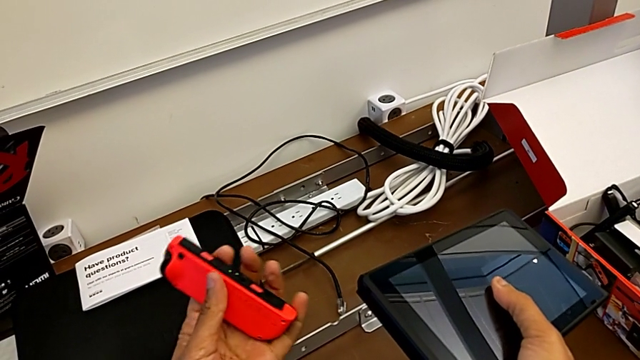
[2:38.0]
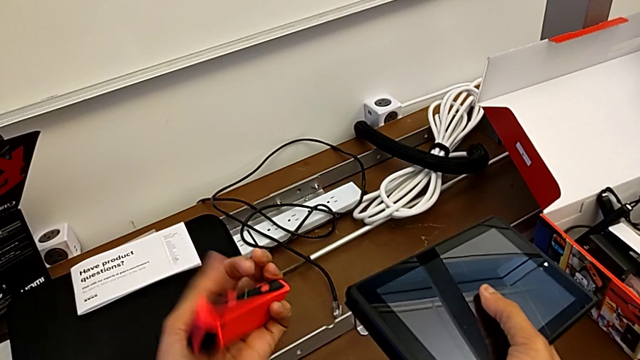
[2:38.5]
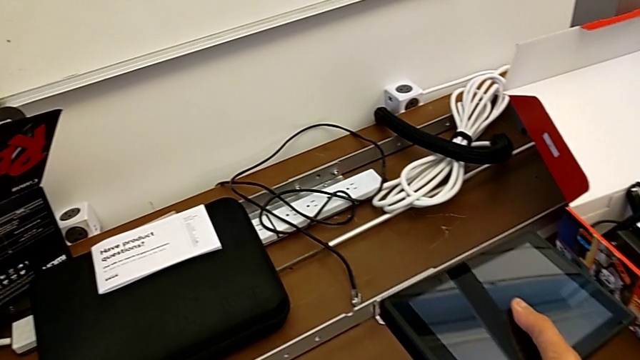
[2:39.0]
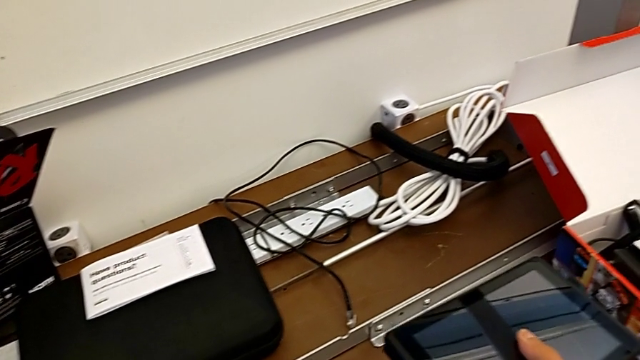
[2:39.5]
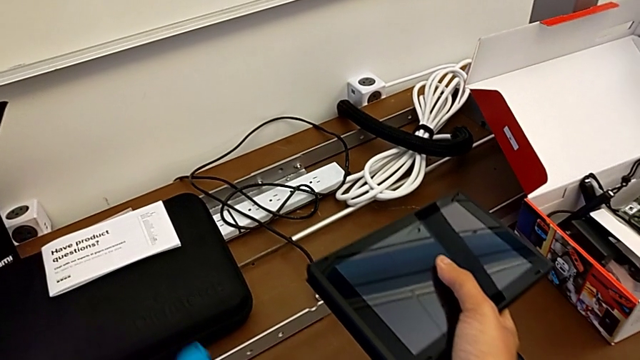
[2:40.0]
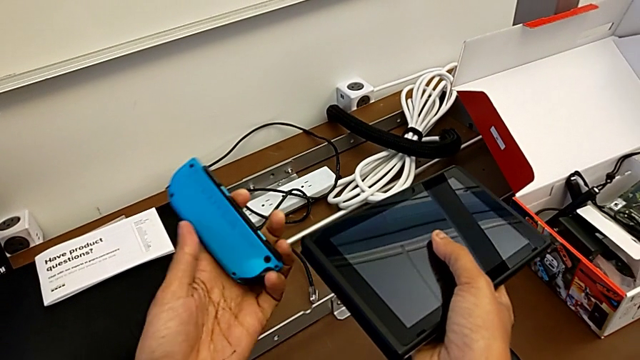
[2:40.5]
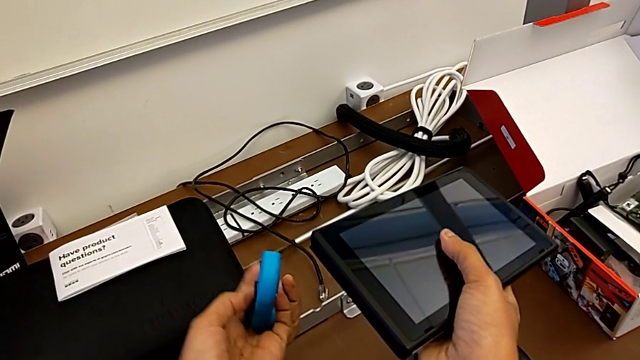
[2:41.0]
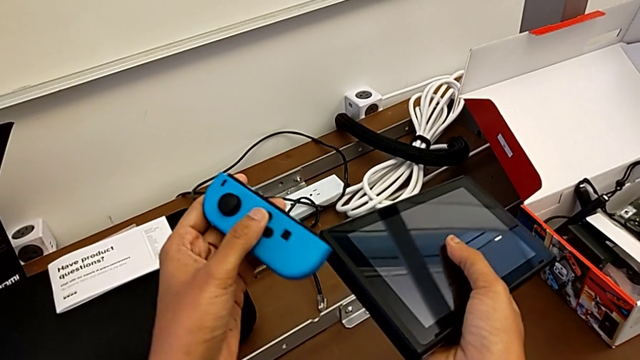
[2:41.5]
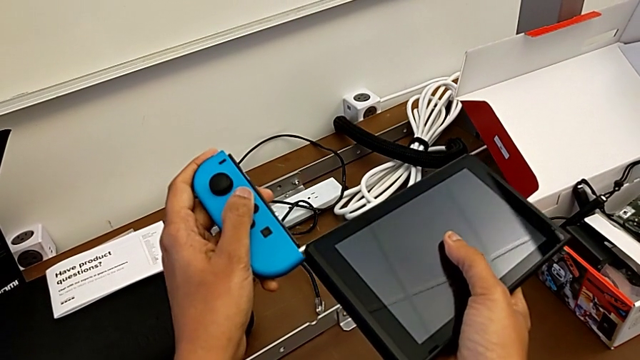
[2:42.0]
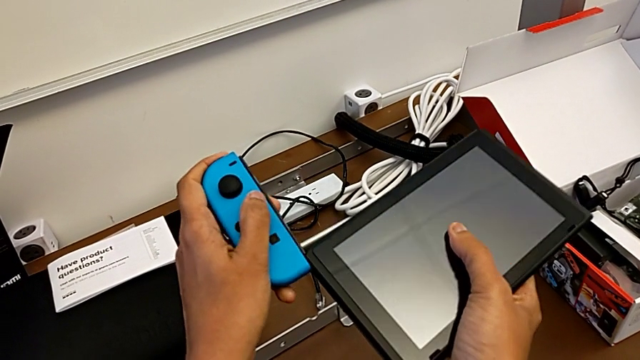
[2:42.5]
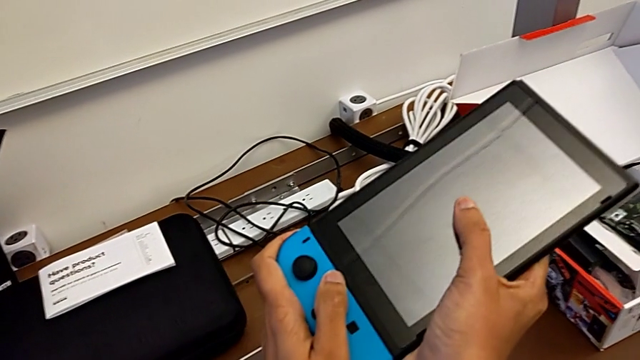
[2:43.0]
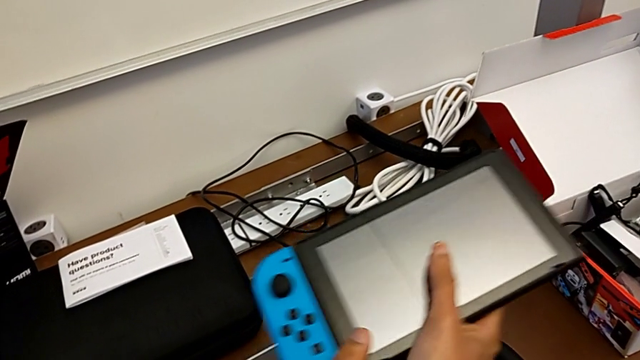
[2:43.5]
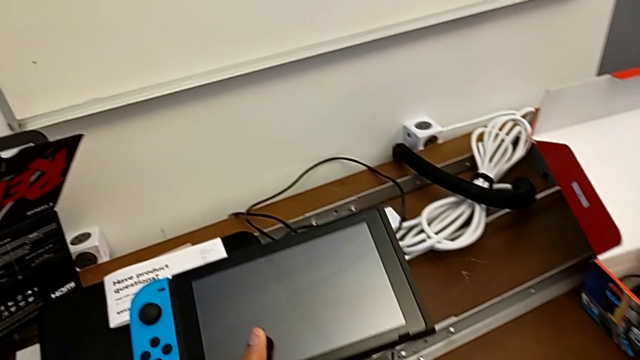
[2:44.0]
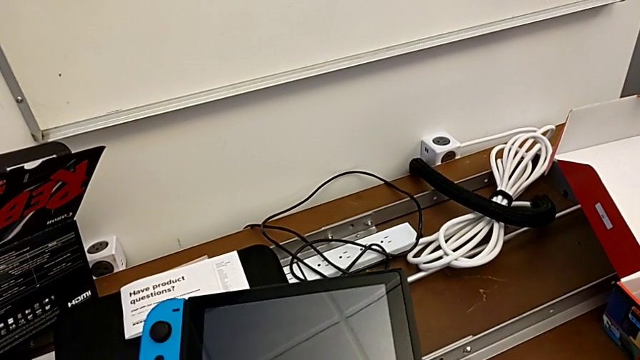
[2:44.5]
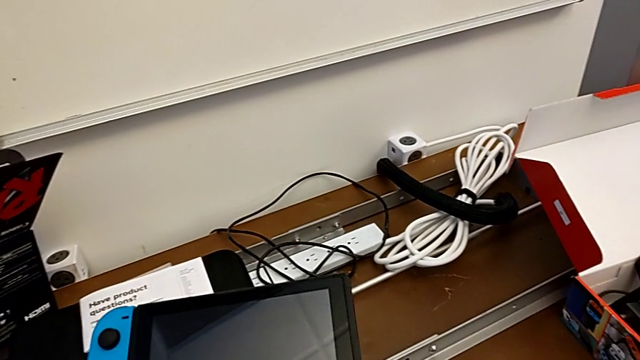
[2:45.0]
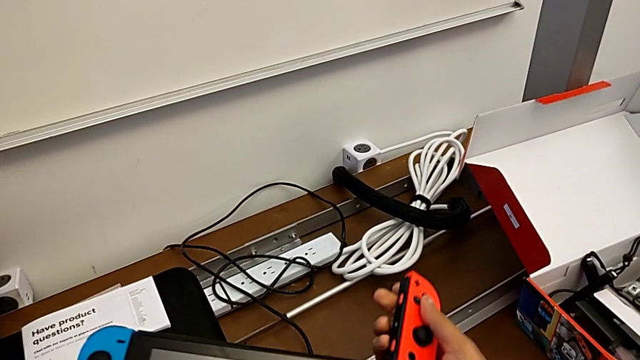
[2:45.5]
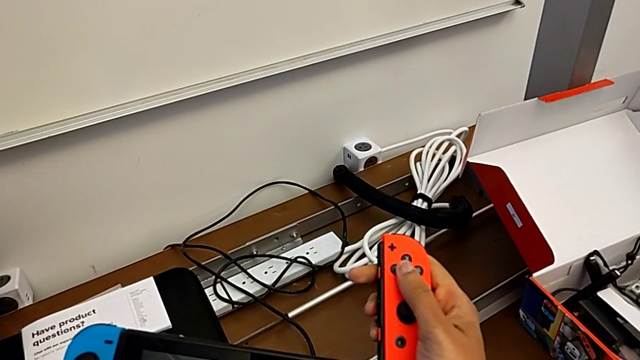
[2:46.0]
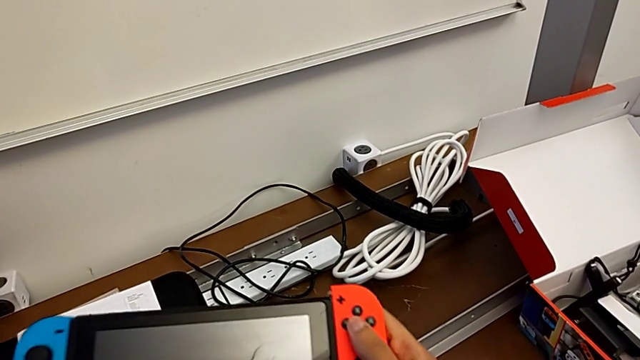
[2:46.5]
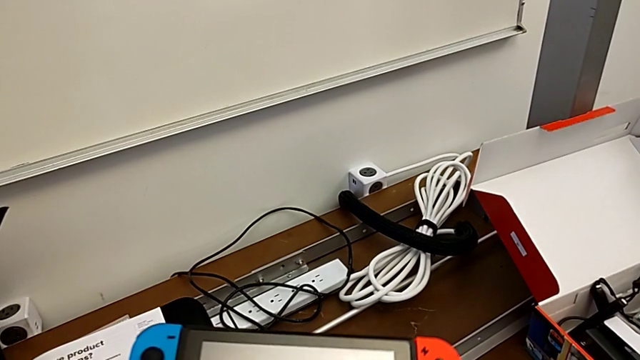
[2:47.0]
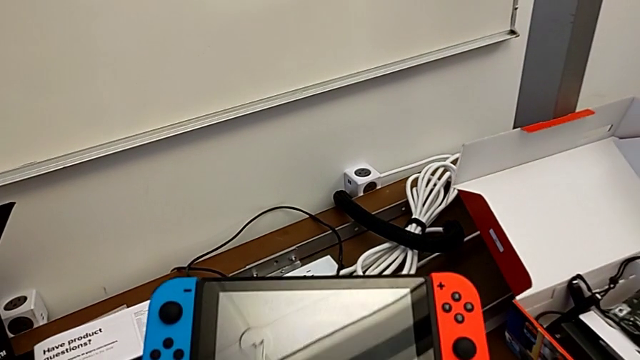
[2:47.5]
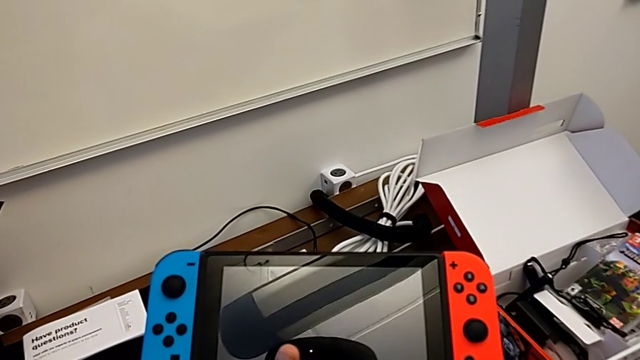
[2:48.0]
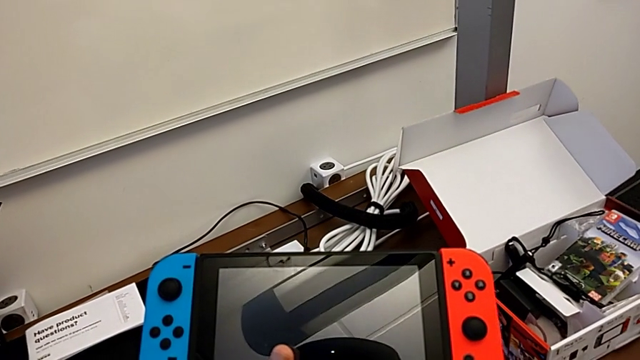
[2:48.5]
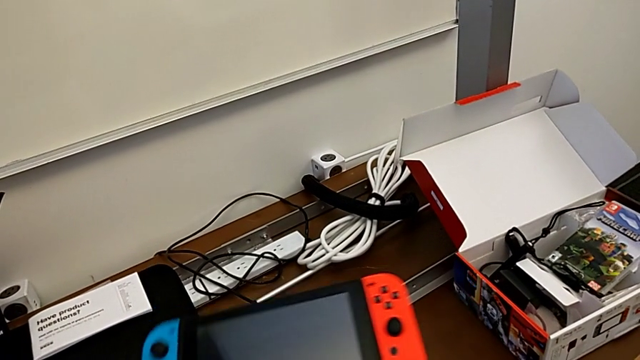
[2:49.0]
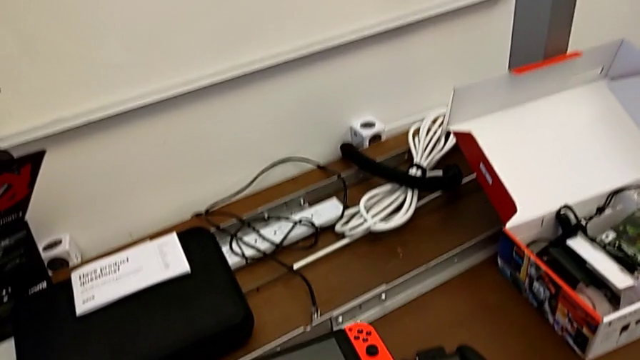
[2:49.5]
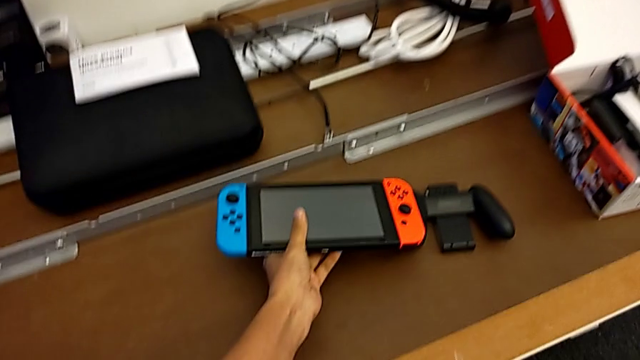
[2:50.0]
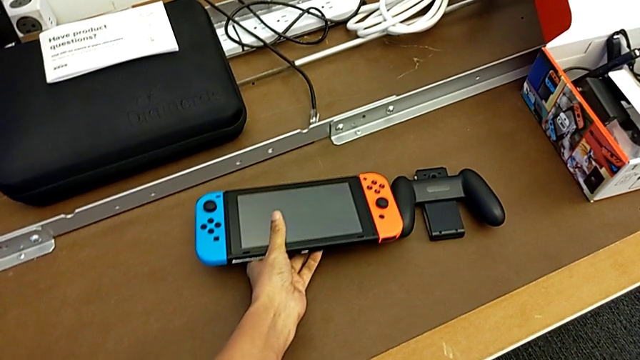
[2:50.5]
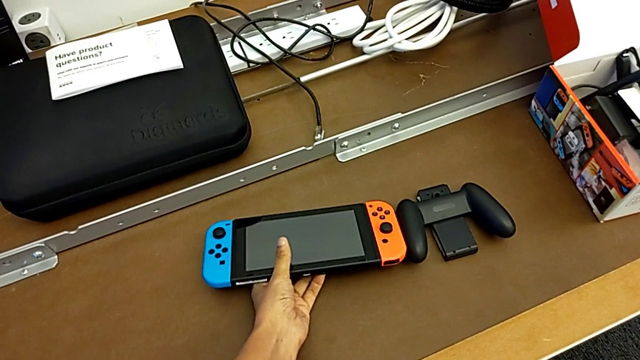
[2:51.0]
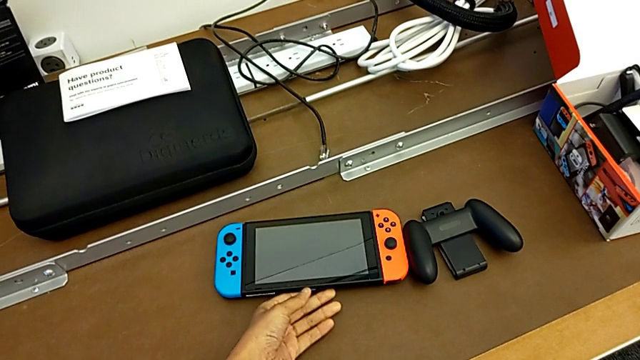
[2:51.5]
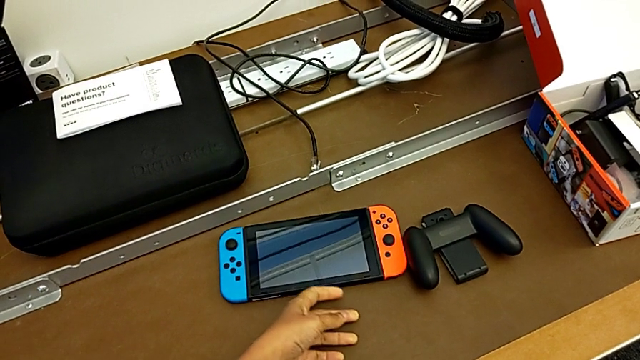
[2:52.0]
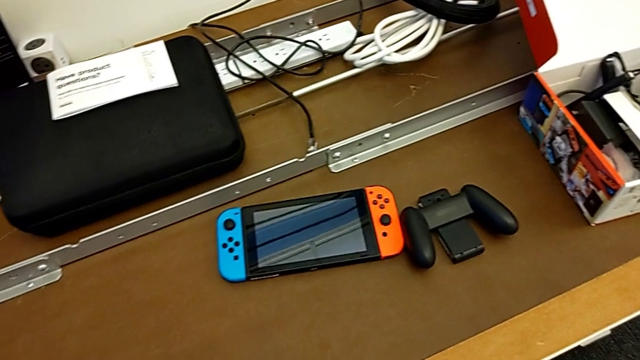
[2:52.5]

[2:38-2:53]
The camera wearer is installing the joy-con controllers back into the Nintendo Switch. They flip the blue Joy-Con controller, insert it, assemble it, insert the red Joy-Con controller, assemble it and place the Nintendo Switch.

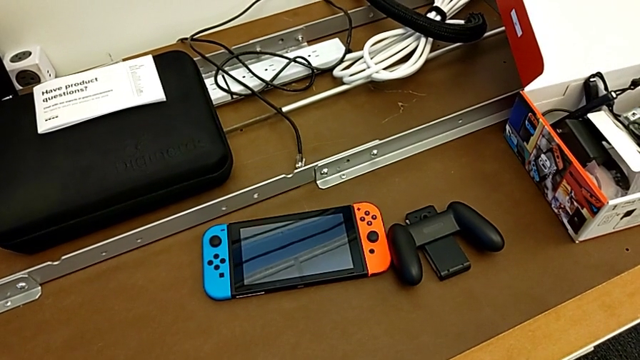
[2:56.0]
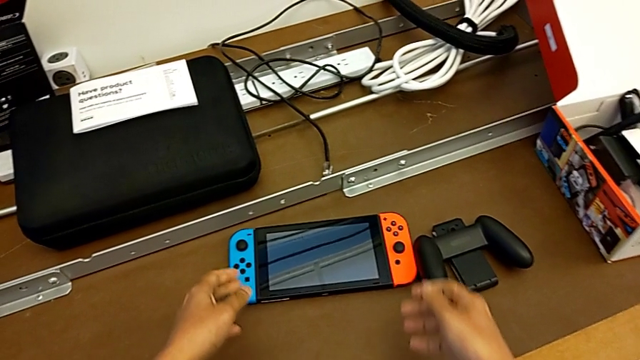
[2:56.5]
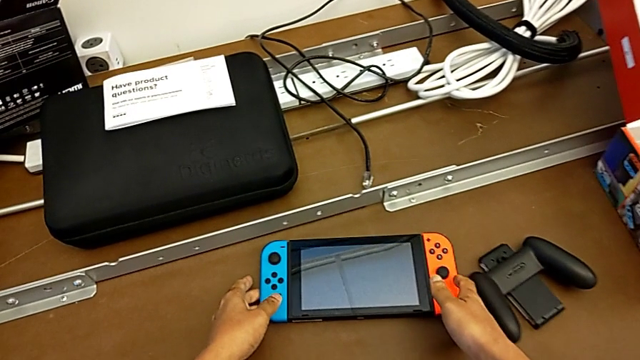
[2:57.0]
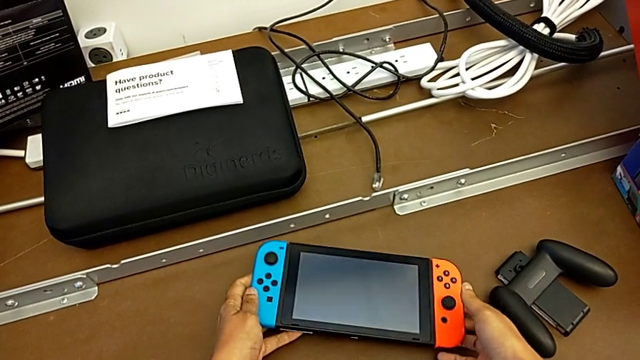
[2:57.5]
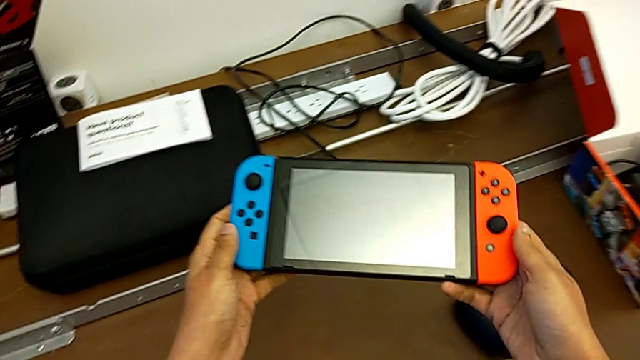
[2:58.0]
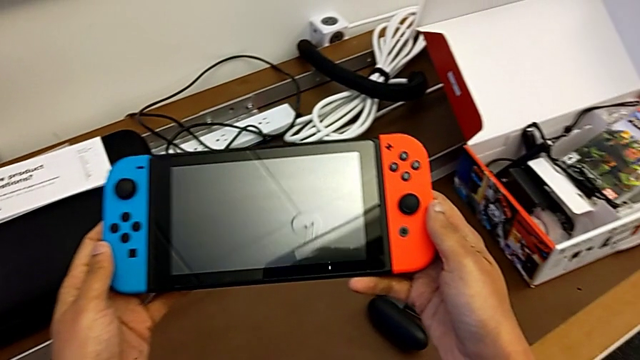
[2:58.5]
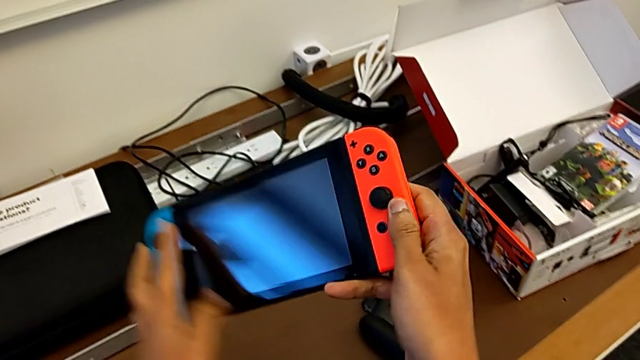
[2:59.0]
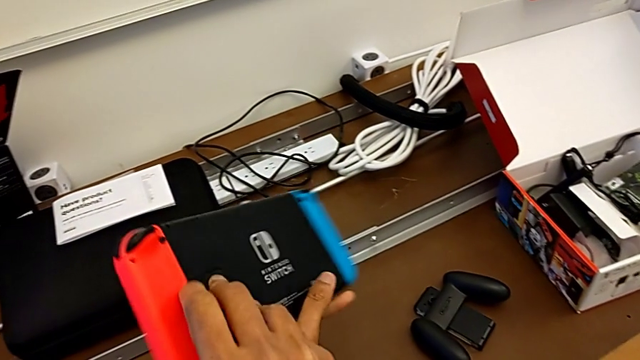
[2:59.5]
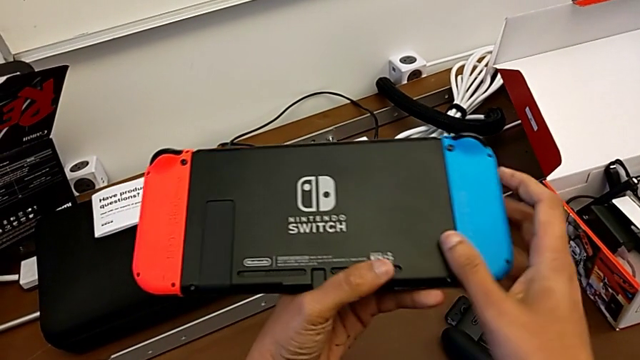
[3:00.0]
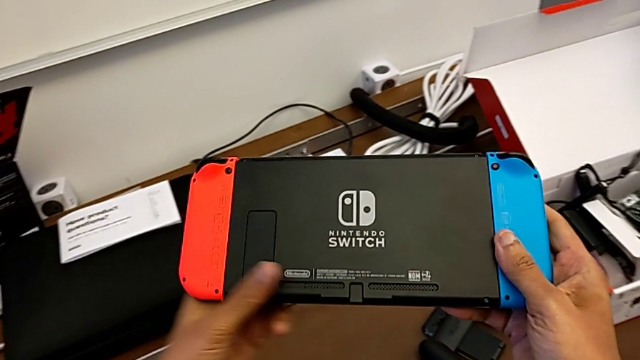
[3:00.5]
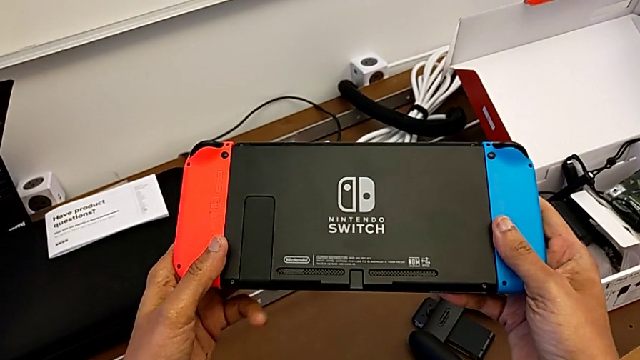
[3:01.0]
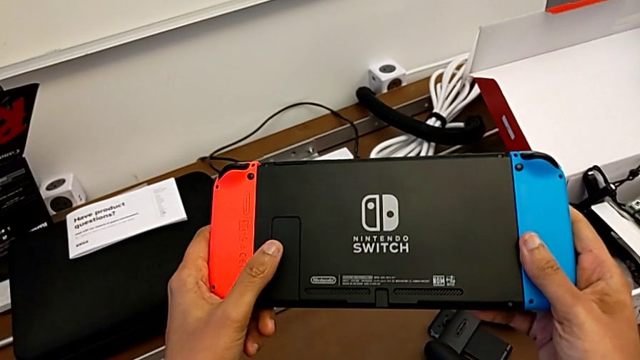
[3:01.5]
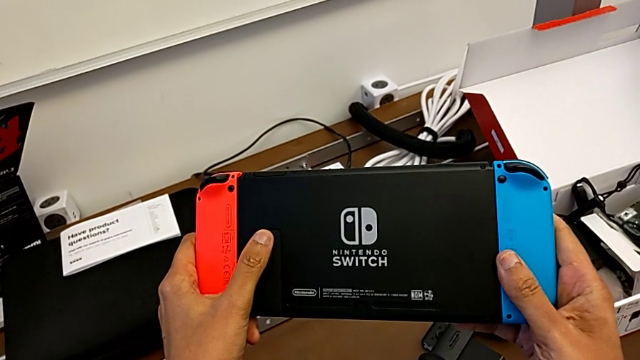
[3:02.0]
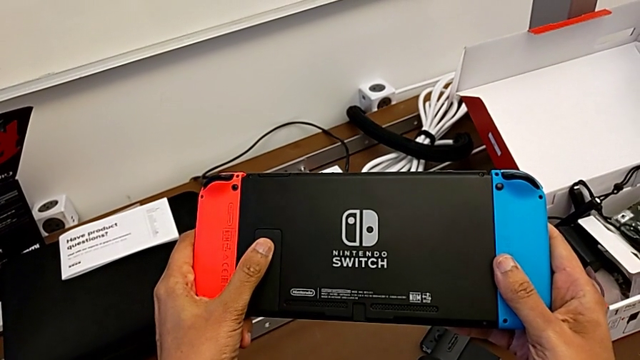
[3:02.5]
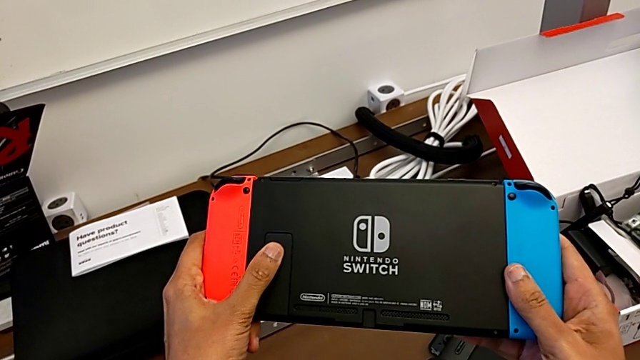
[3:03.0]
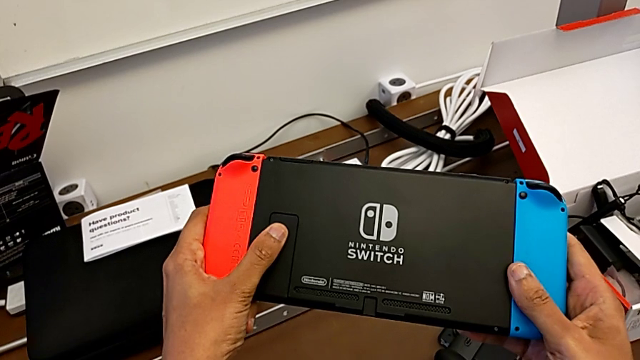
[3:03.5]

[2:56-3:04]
The camera wearer is opening the kickstand of the Nintendo Switch. They grab the Nintendo Switch and flip it.
